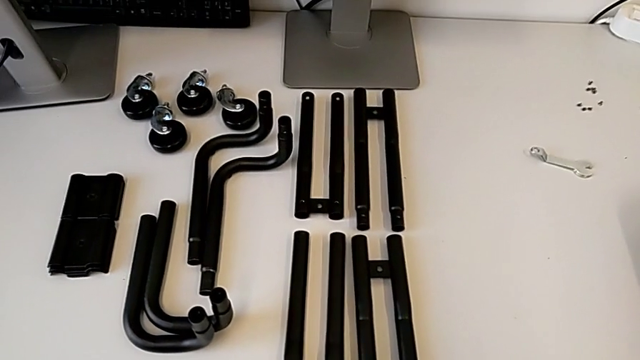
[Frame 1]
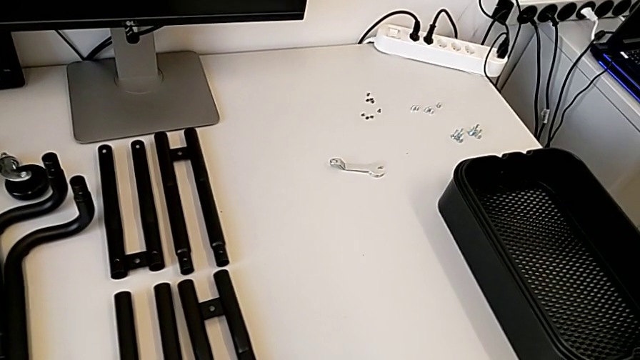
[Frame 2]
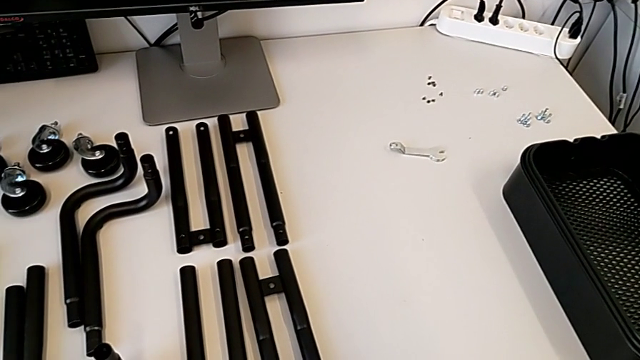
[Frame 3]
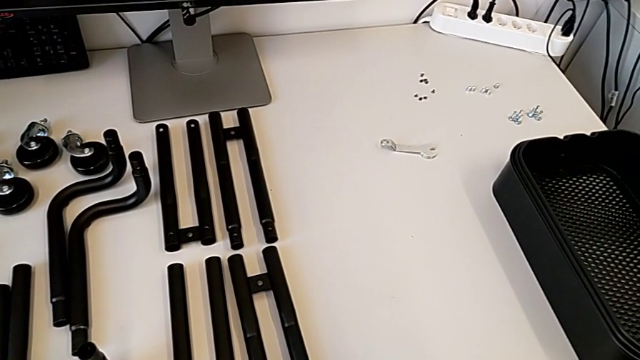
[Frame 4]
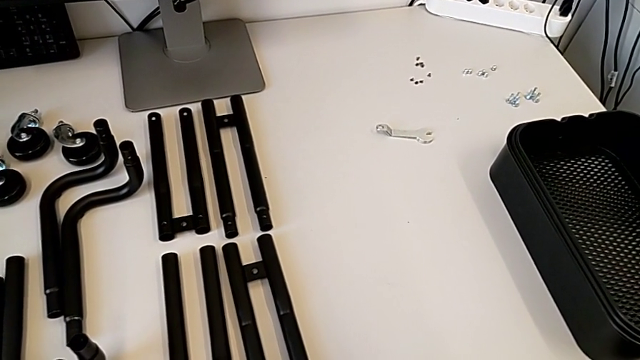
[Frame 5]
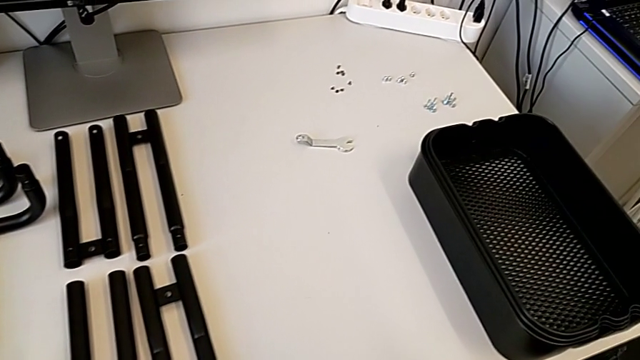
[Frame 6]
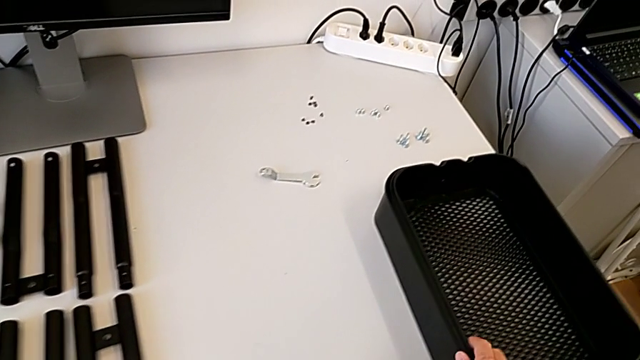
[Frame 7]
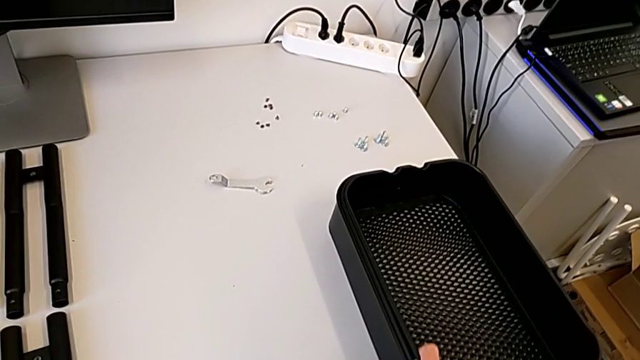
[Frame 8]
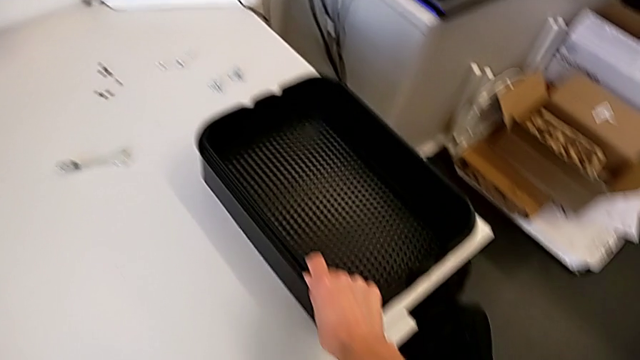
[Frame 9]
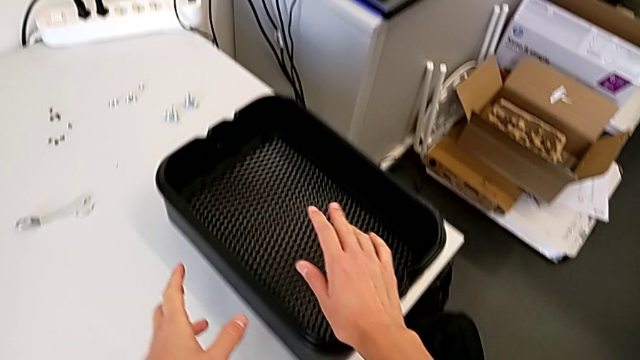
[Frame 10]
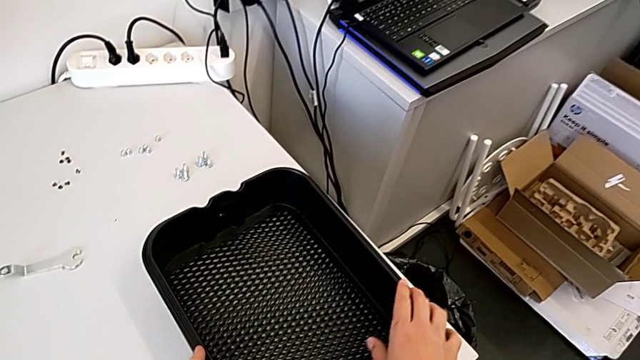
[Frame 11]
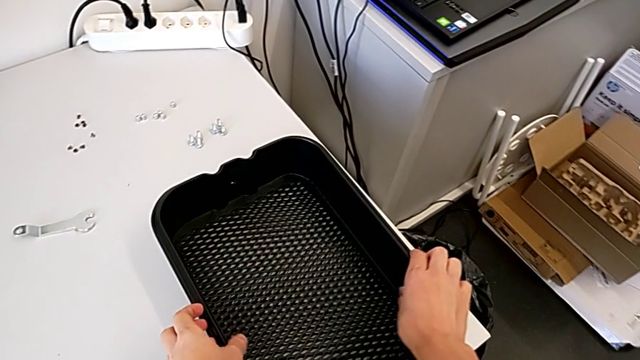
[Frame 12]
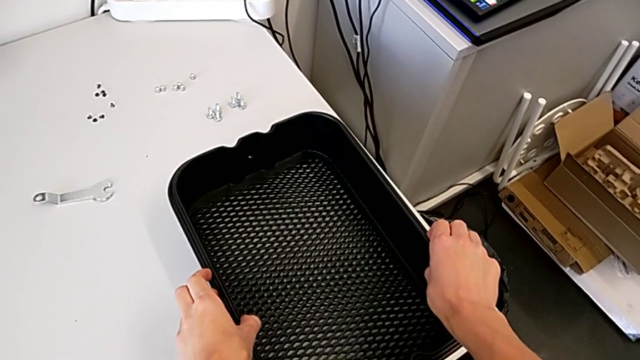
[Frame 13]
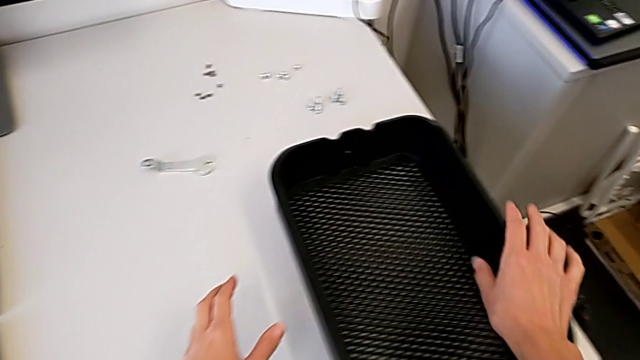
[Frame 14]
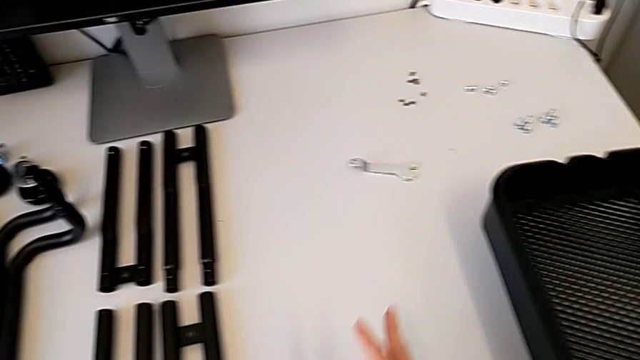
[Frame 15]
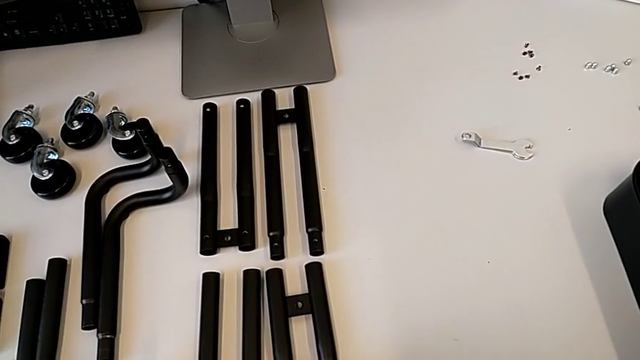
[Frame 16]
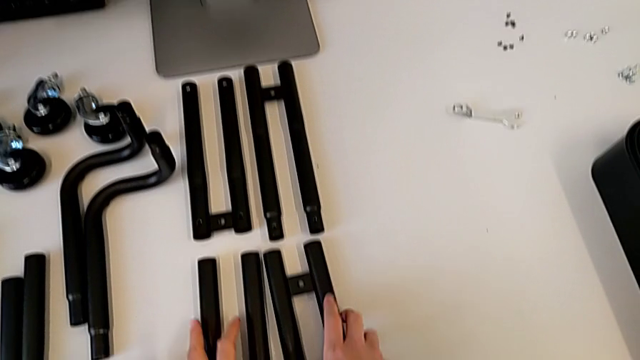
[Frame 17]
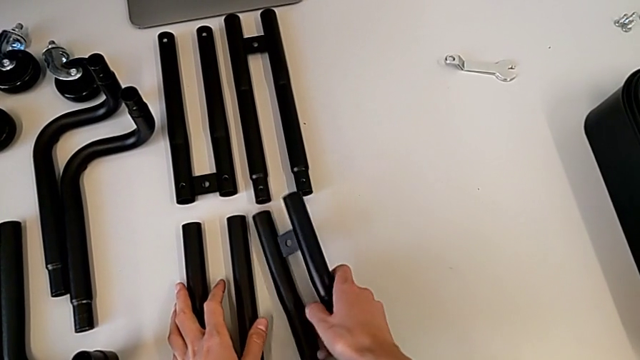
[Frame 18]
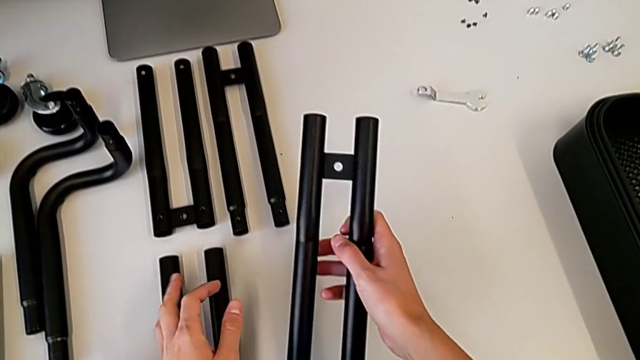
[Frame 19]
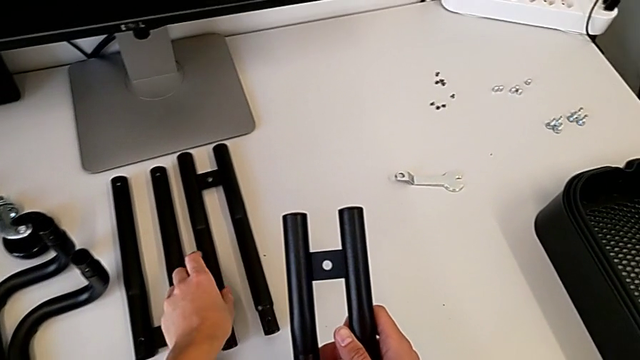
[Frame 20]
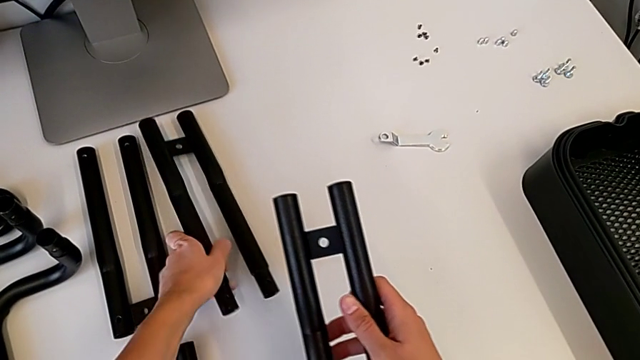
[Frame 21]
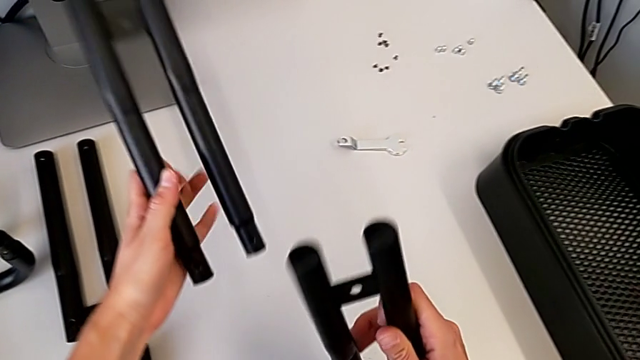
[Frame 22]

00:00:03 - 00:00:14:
The camera wearer is assembling the first bar leg. They grab the grid tray, approach the leg and grab it.

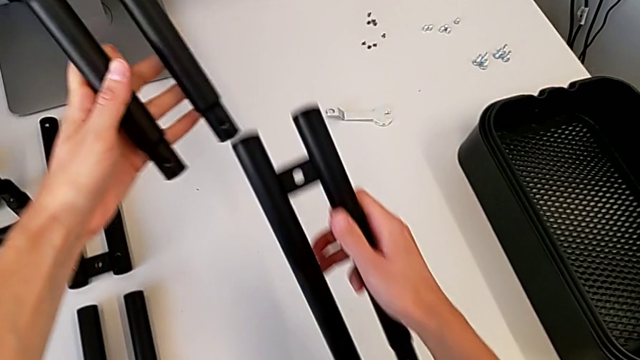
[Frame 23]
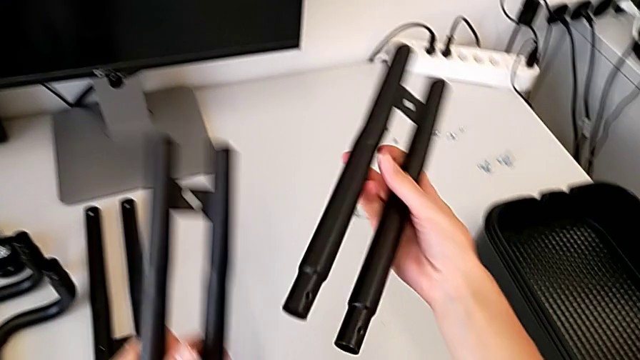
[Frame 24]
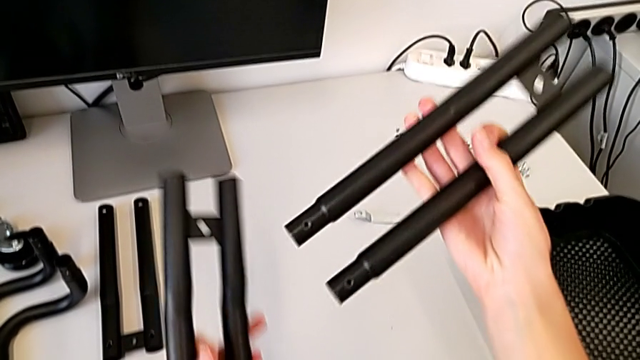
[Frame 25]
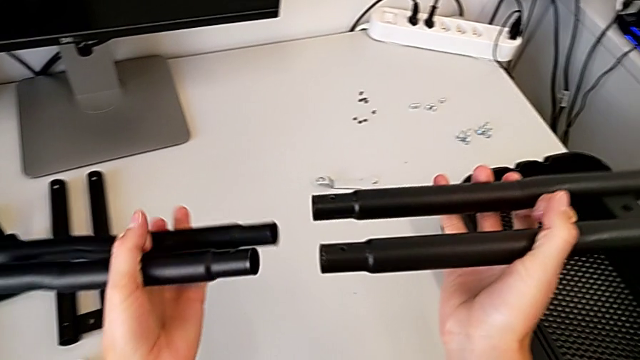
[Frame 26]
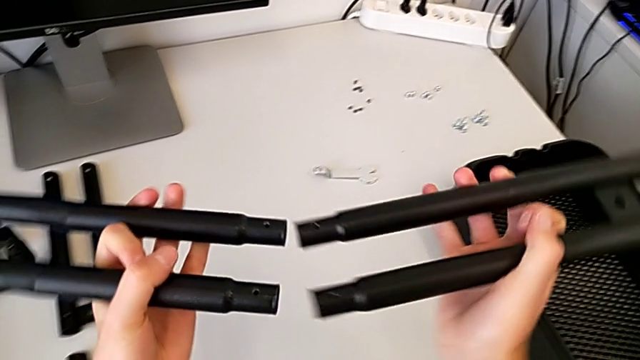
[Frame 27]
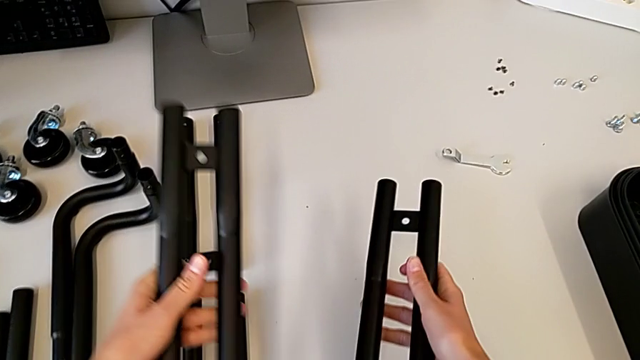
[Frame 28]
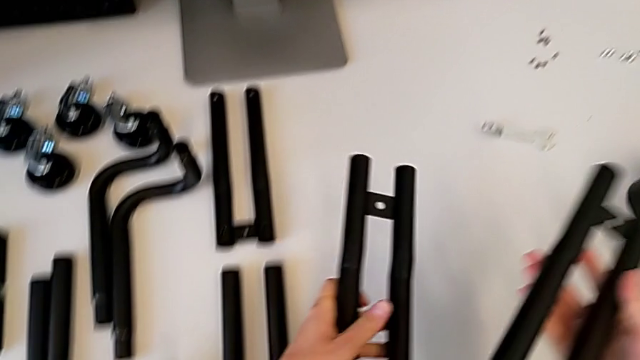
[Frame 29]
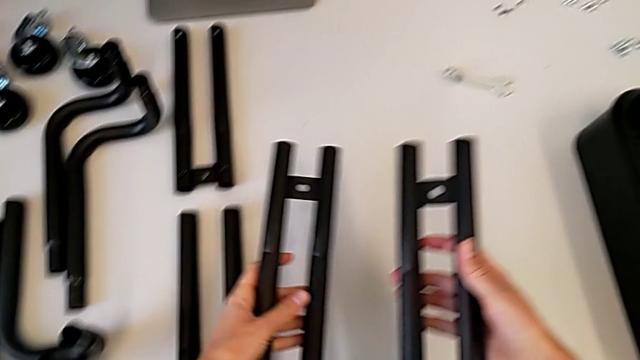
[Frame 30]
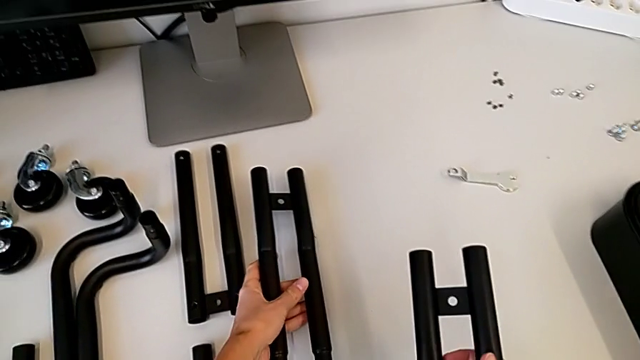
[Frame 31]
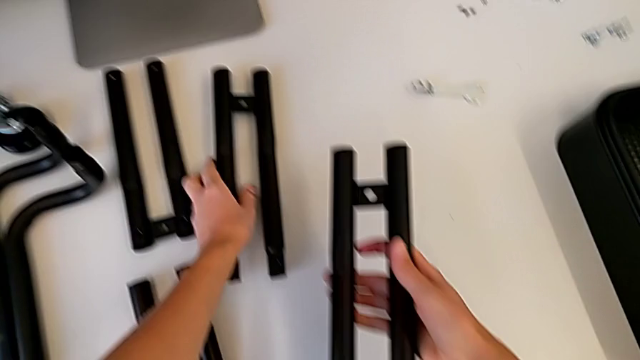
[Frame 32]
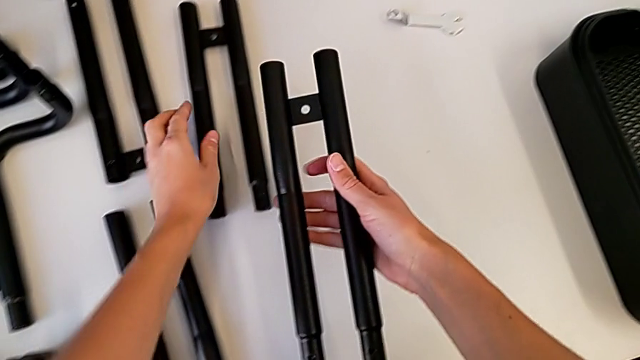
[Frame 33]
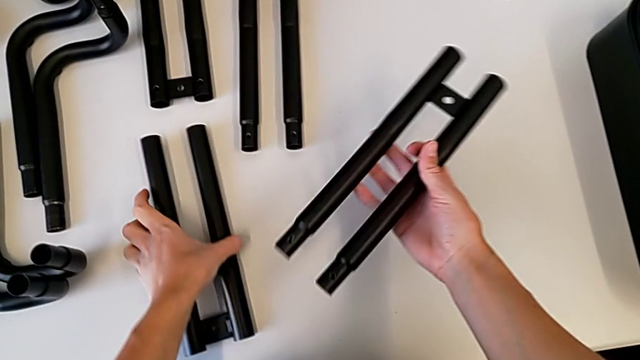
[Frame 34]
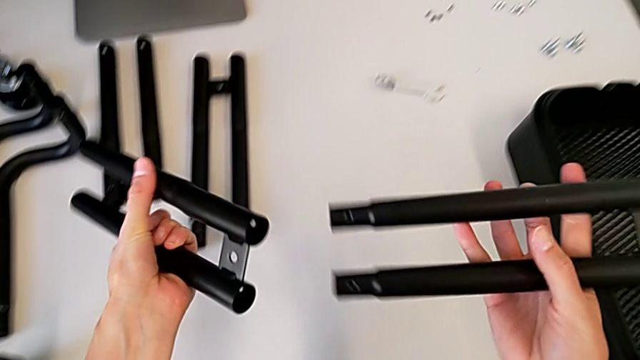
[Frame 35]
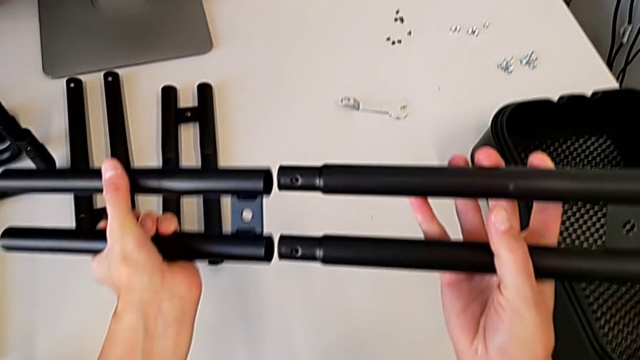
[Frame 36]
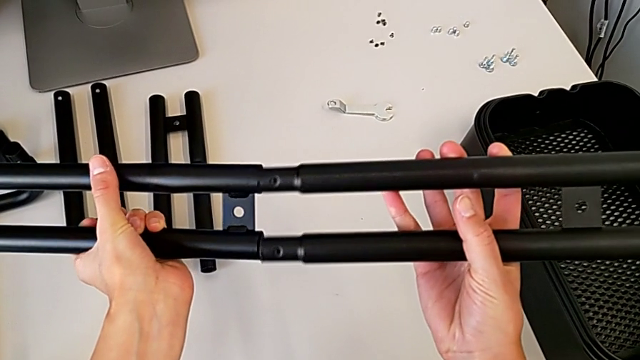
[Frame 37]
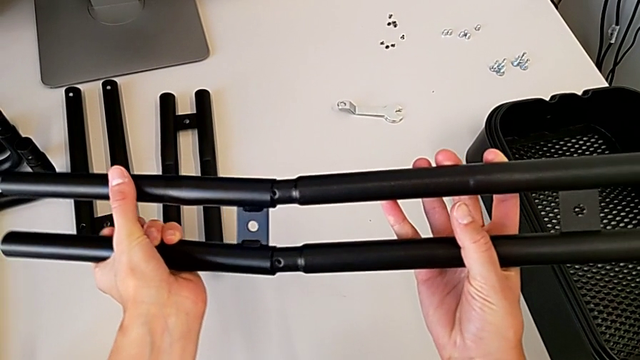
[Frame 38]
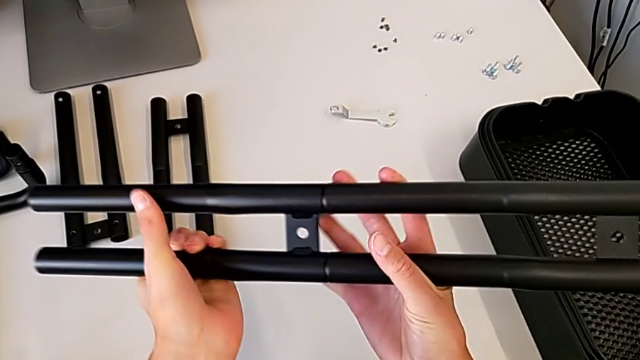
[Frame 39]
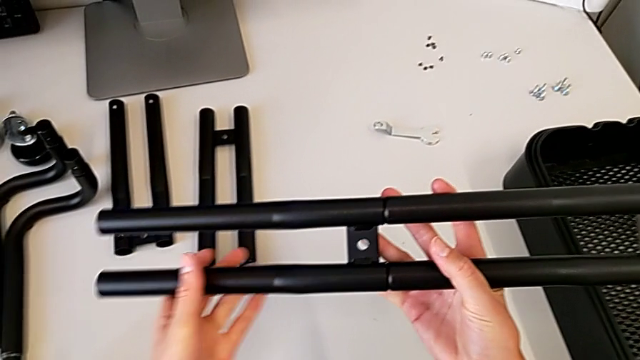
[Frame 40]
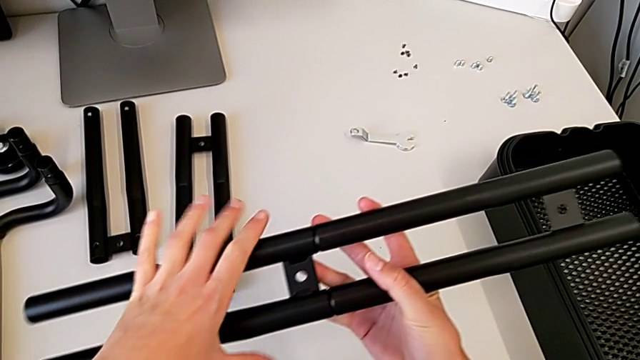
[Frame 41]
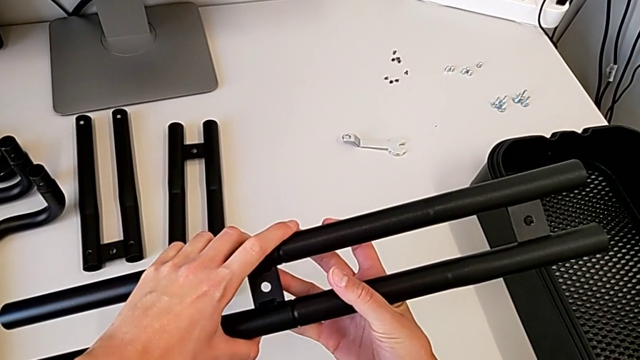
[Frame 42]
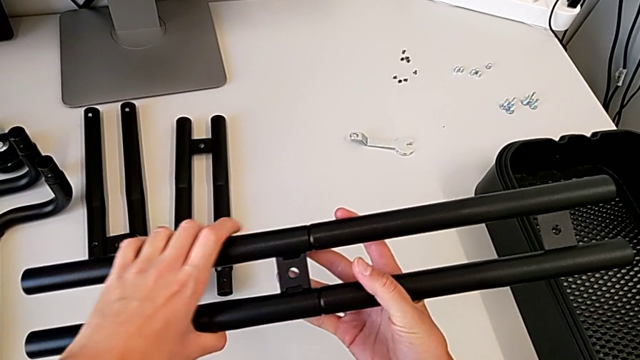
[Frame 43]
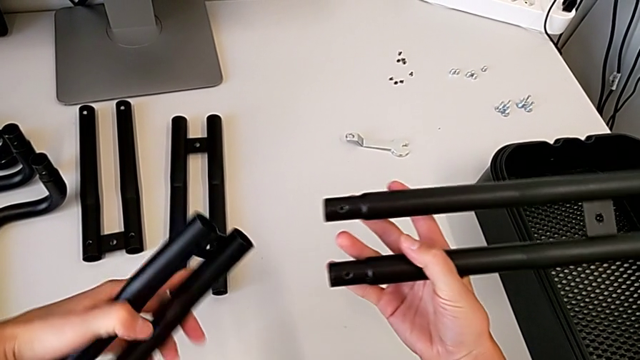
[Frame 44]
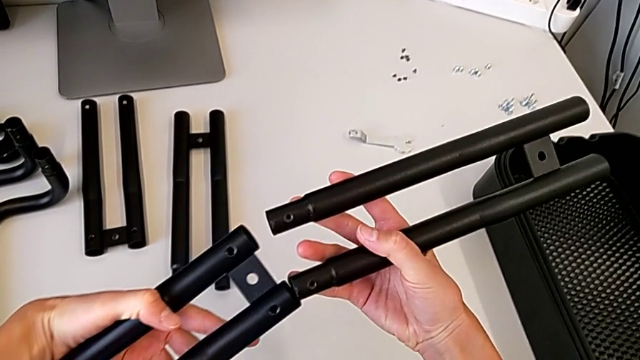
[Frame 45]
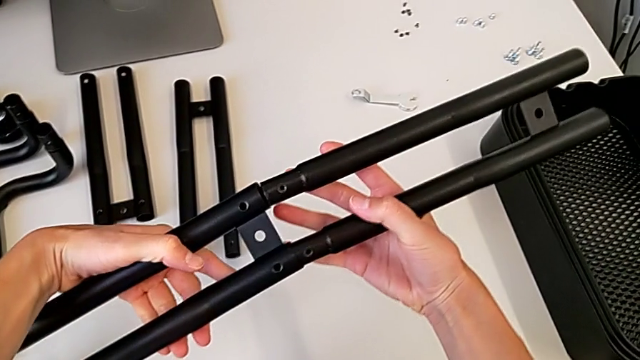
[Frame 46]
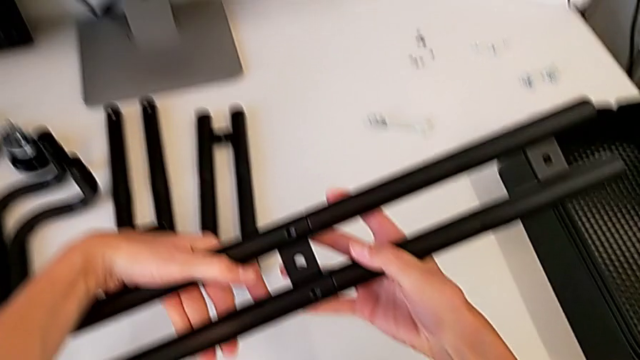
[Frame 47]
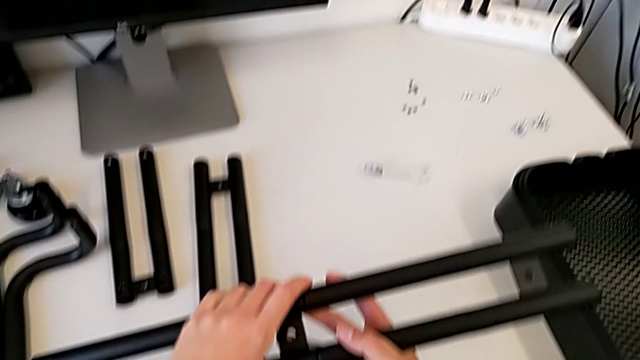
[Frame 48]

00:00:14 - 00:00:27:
The camera wearer is assembling the first bar leg. They inspect the leg, place it, wrongly grab it, assemble it, withdraw it and begin to wrongly assemble it.
